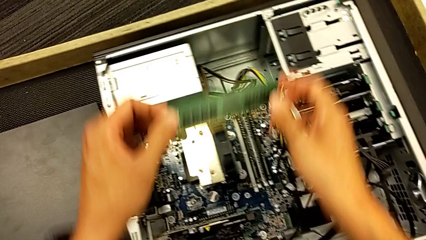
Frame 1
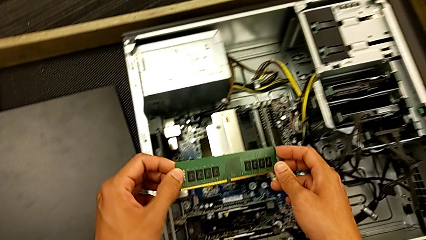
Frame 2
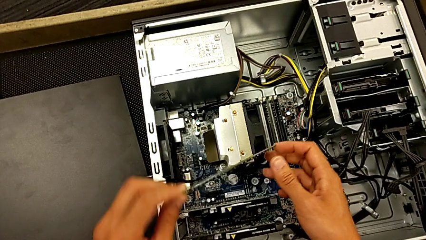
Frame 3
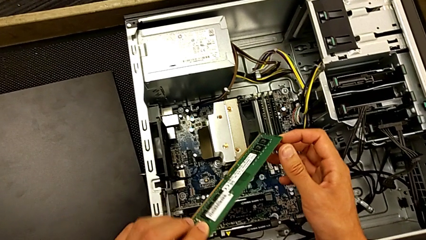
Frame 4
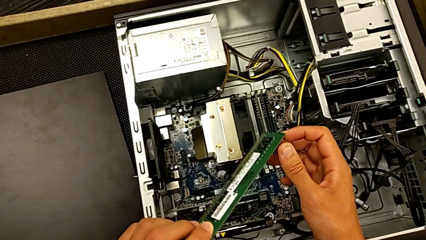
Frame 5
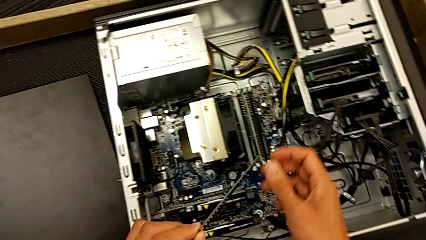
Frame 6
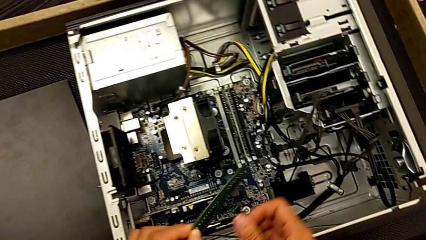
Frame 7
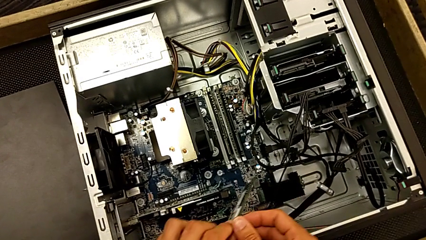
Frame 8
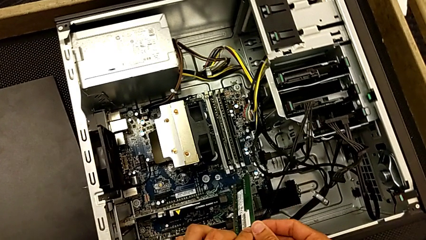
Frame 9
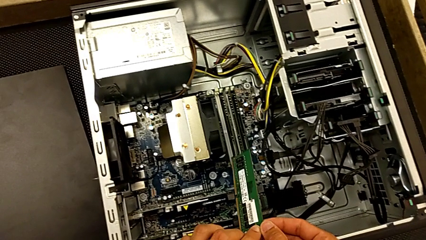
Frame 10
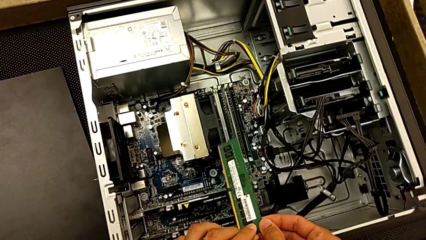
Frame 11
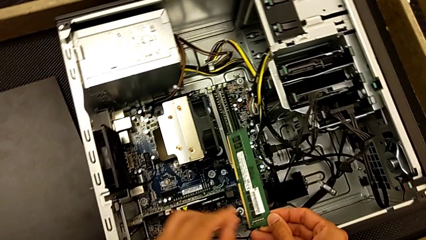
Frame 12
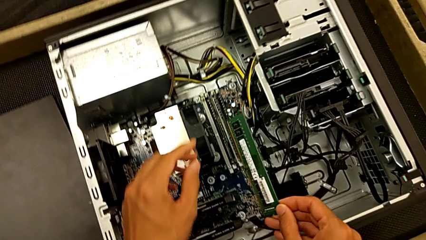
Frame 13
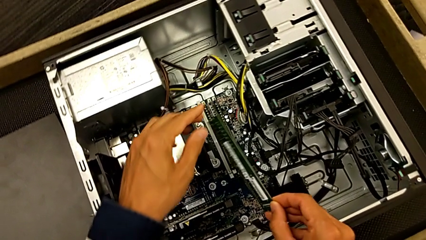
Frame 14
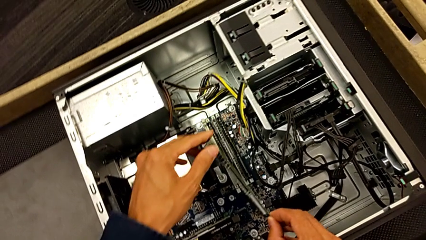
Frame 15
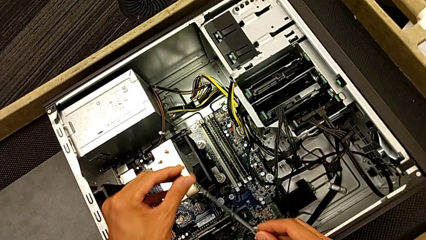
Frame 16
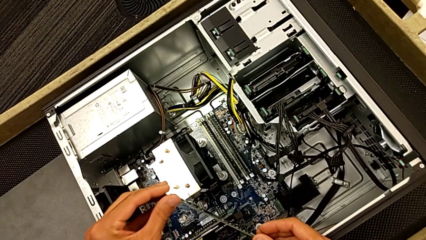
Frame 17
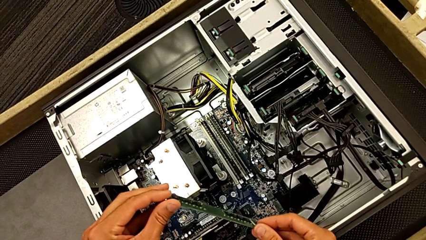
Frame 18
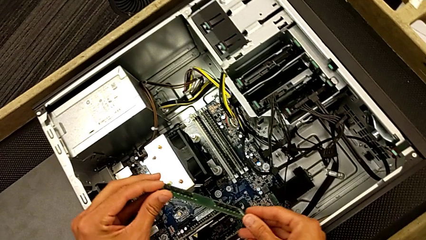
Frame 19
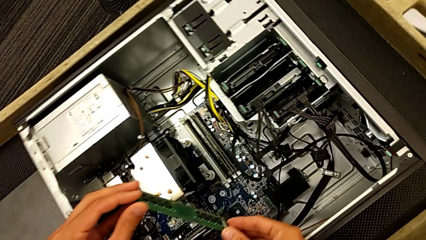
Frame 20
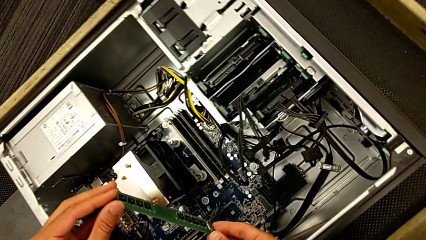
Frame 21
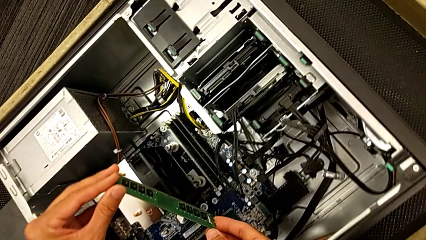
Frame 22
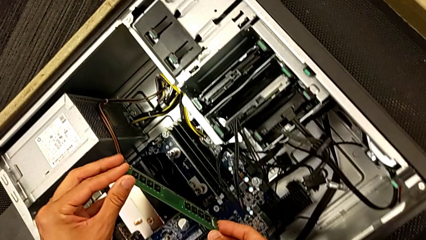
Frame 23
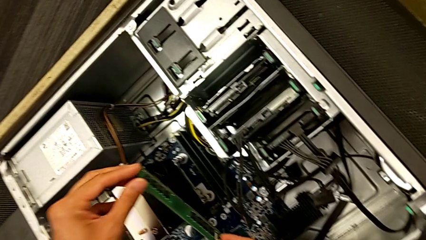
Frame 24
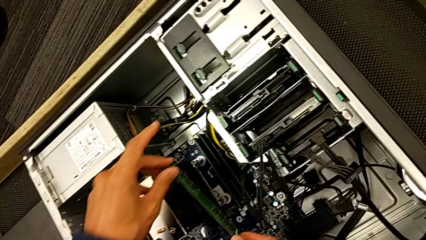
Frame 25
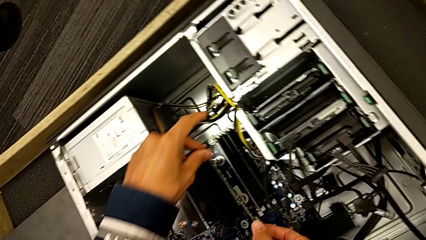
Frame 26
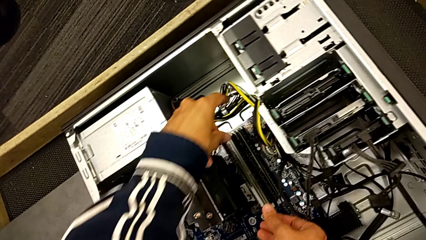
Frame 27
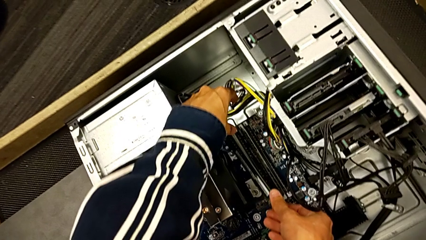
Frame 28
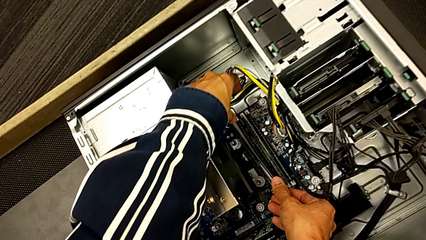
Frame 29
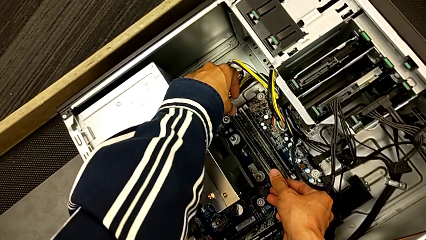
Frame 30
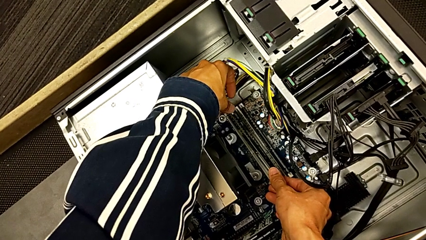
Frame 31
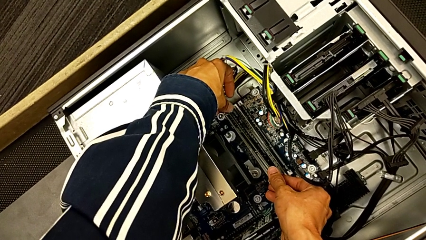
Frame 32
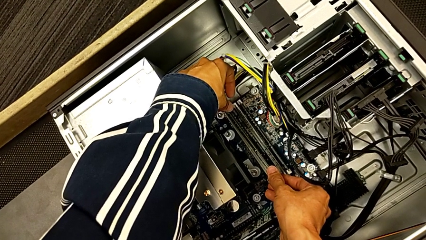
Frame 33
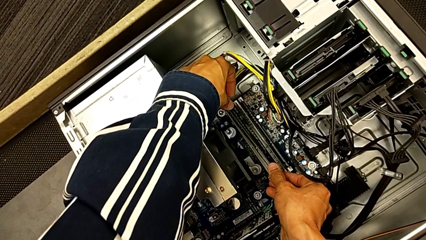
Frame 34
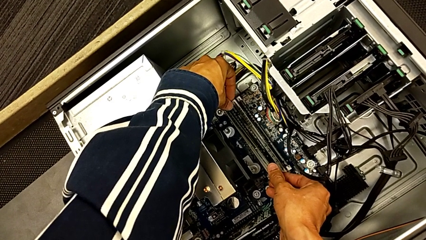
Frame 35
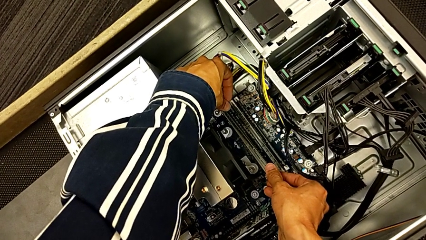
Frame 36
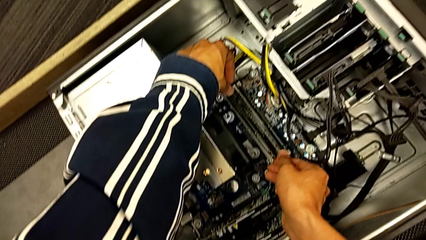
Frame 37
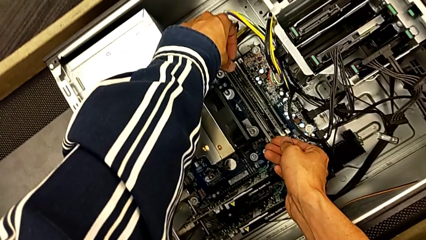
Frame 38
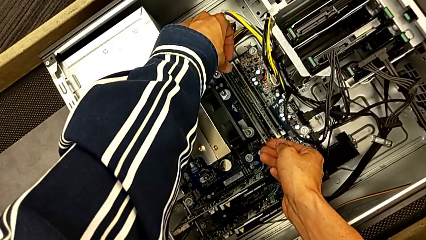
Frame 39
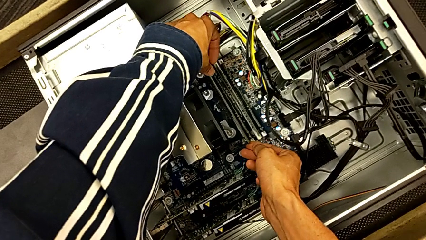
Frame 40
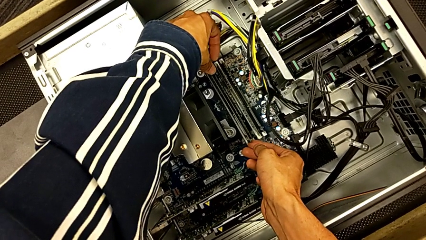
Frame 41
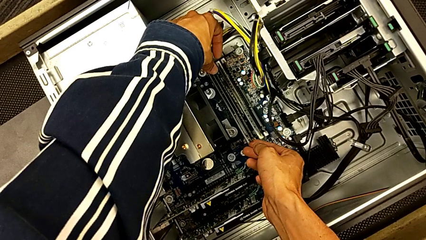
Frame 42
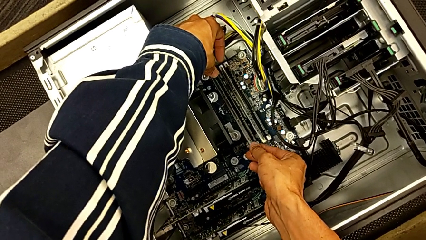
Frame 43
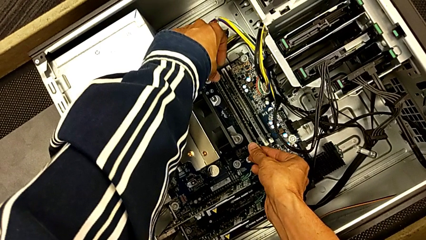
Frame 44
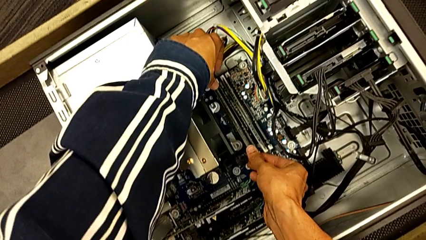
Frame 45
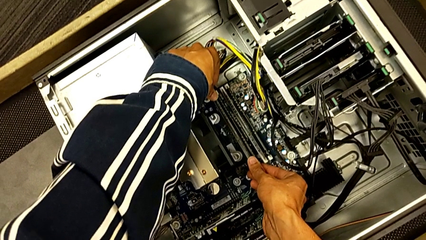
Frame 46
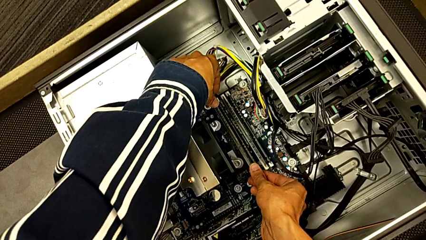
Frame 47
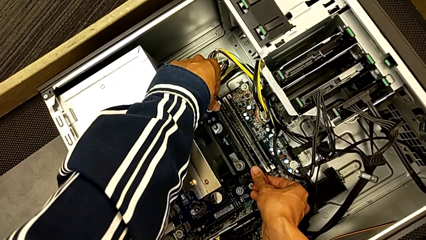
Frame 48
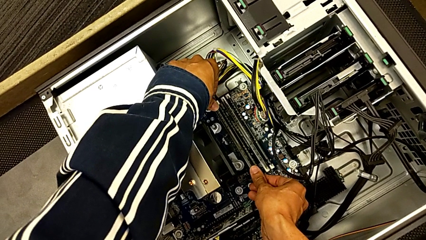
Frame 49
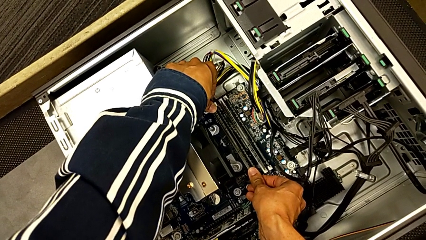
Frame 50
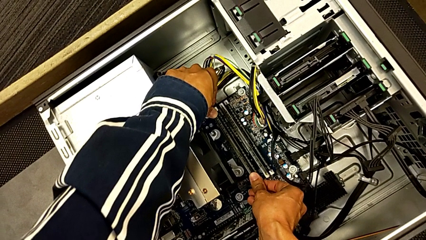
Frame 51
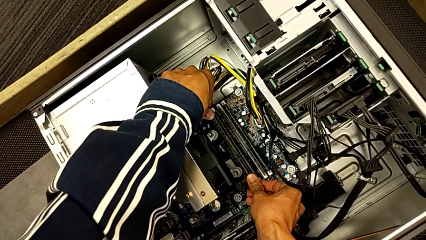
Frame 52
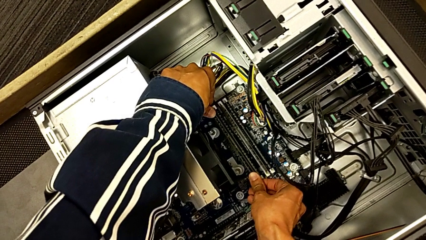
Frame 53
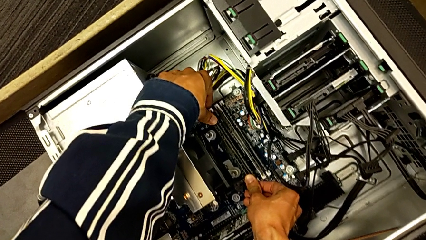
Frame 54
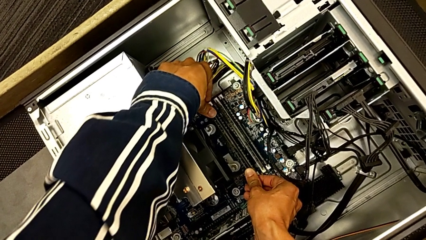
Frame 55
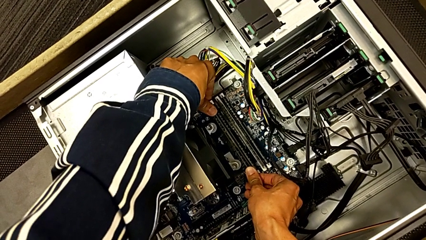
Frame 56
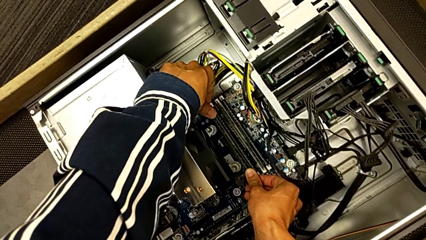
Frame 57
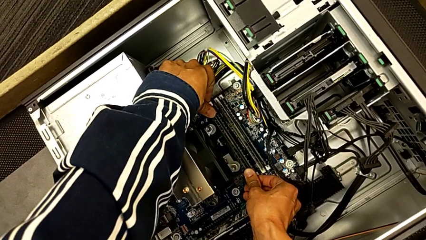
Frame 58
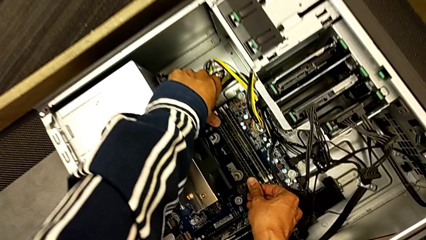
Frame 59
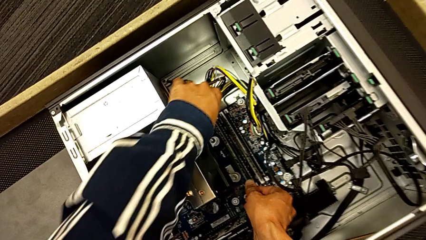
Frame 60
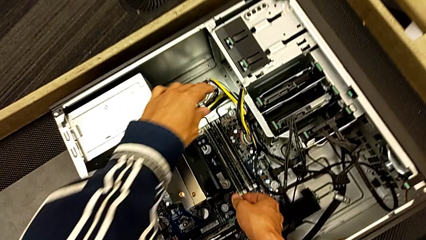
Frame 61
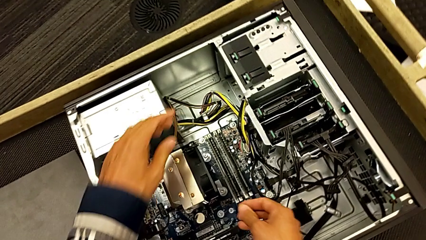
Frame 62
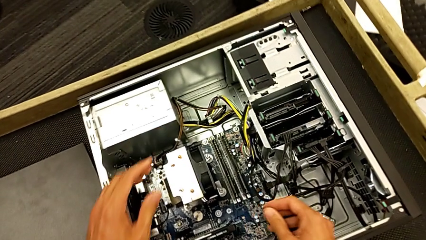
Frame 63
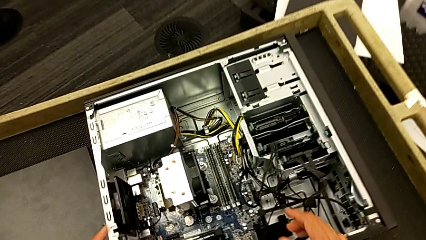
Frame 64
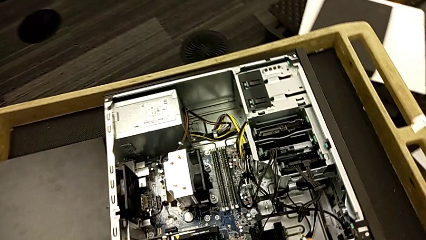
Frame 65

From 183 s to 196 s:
The camera wearer is inserting the RAM back into the computer tower. They inspect the first RAM, turn it and insert it.

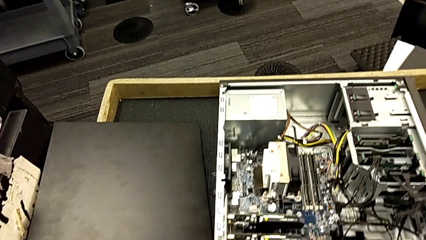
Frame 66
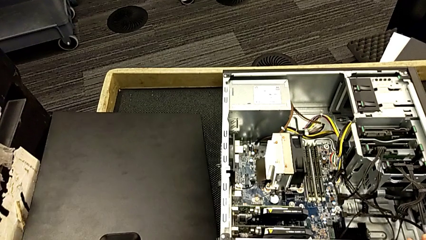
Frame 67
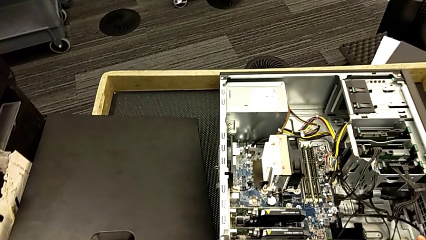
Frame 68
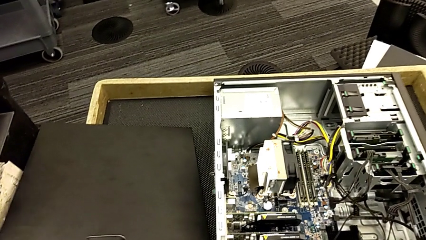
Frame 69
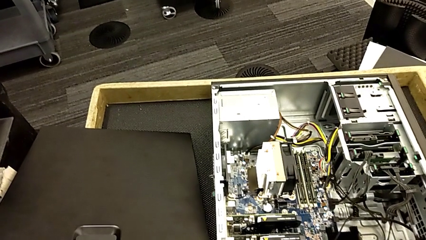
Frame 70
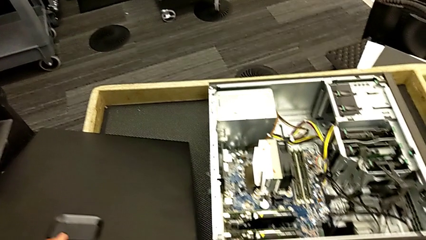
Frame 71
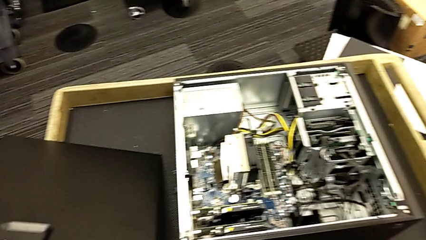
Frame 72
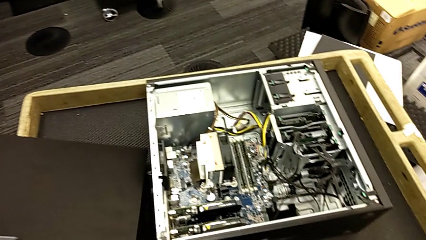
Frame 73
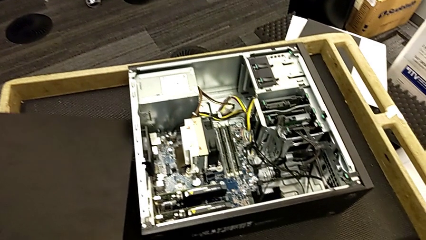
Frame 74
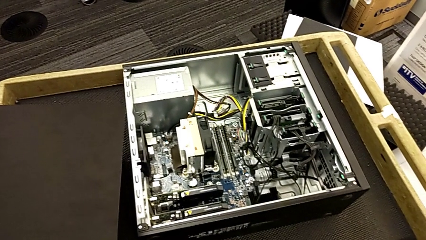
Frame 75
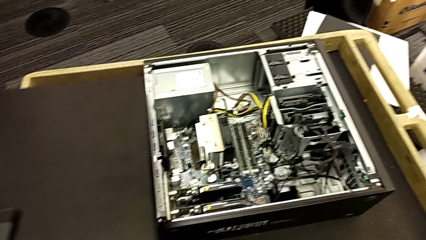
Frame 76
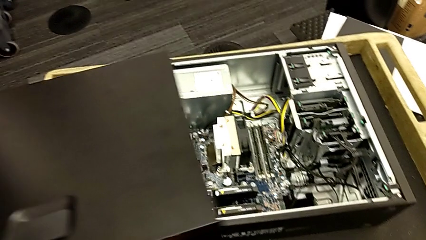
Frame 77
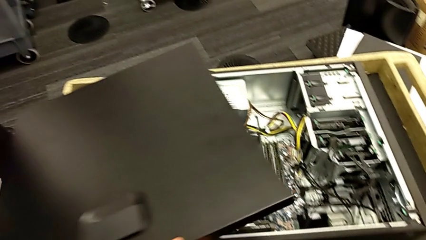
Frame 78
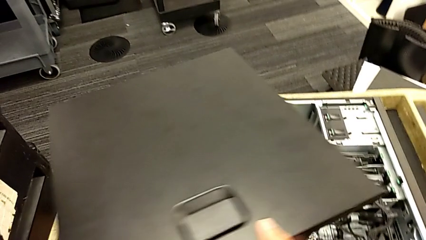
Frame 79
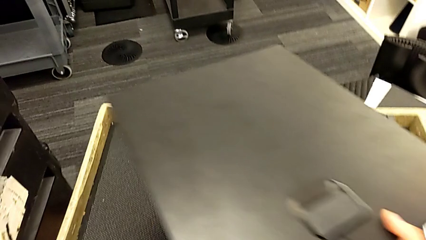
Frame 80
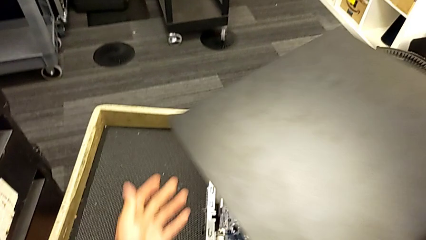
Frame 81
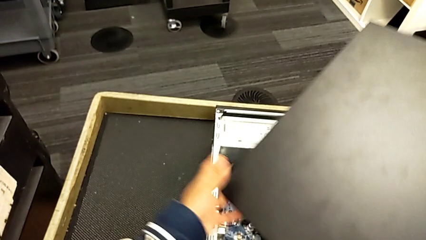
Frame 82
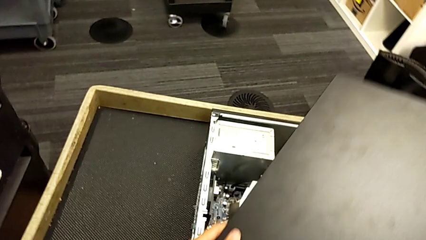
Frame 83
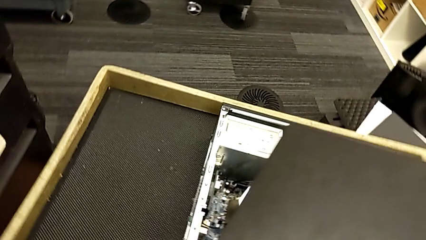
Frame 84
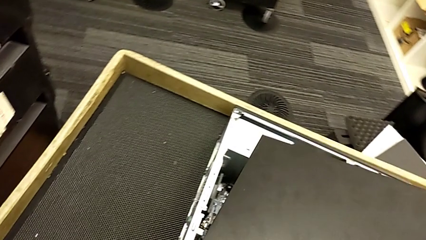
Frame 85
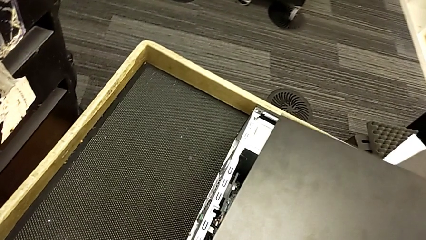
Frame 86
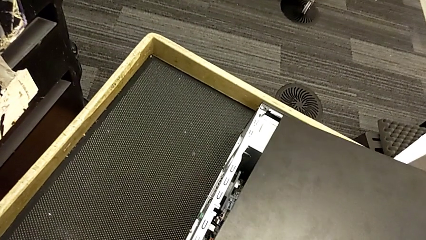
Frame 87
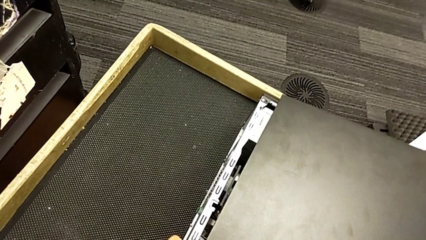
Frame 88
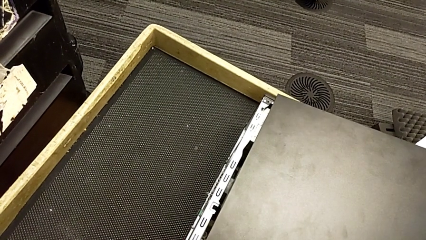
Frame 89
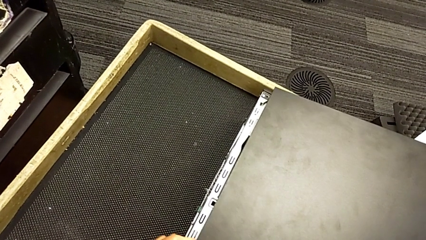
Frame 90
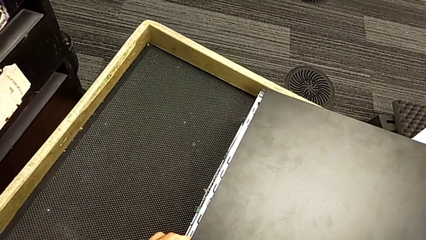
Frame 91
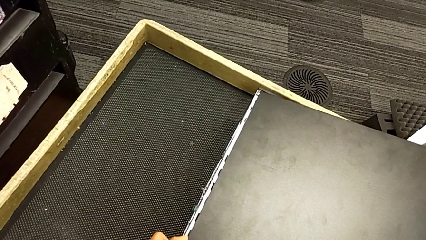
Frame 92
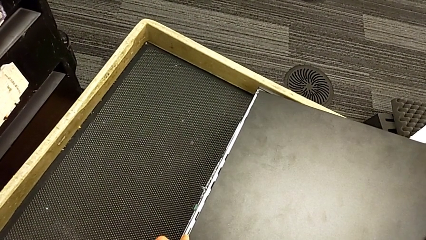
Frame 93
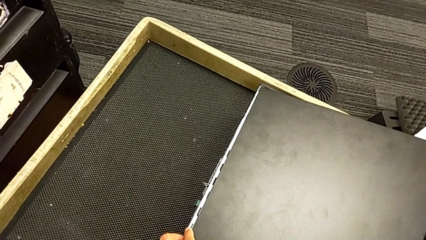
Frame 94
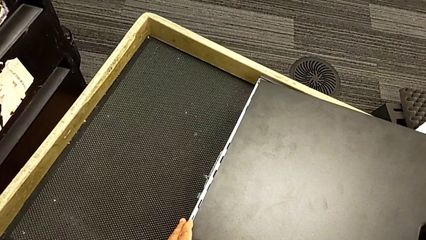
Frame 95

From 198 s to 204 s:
The camera wearer is inserting the cover of the computer tower. They grab the cover, lift it and begin to wrongly insert it.
